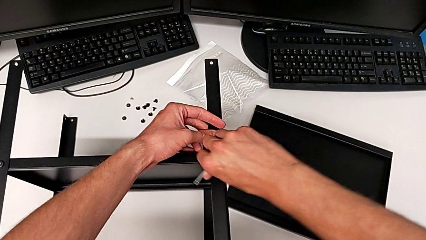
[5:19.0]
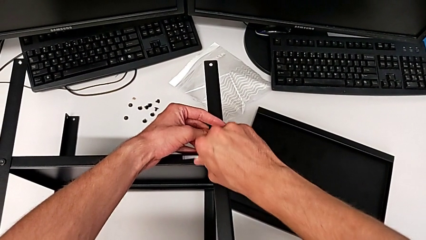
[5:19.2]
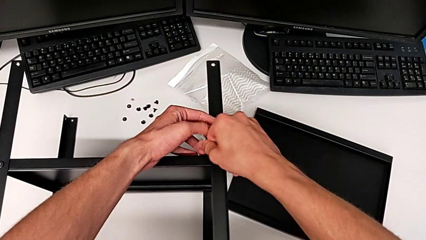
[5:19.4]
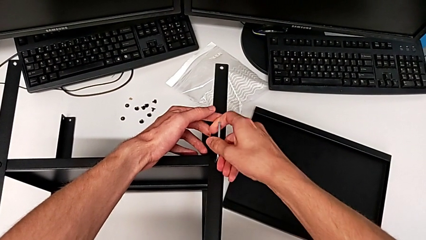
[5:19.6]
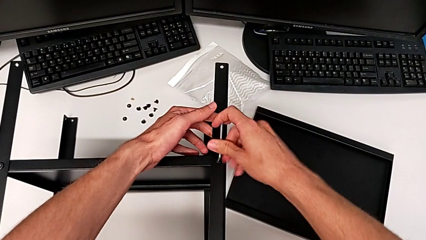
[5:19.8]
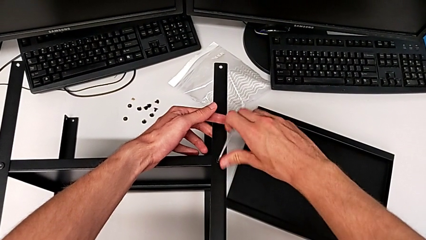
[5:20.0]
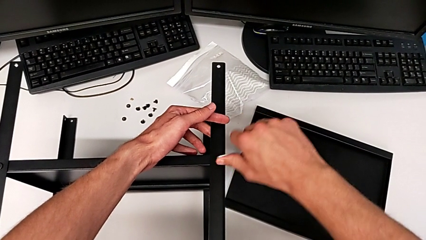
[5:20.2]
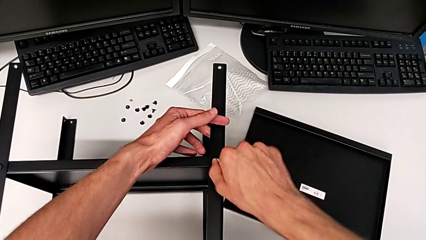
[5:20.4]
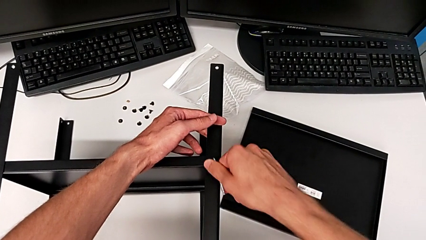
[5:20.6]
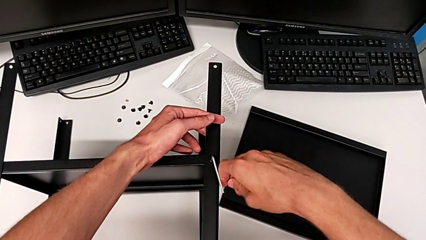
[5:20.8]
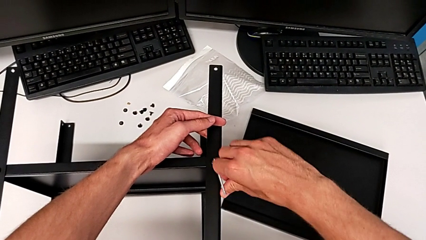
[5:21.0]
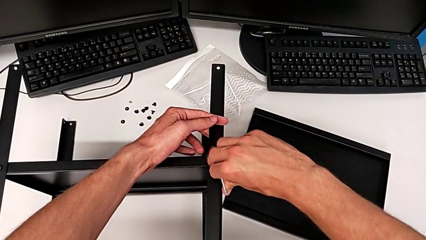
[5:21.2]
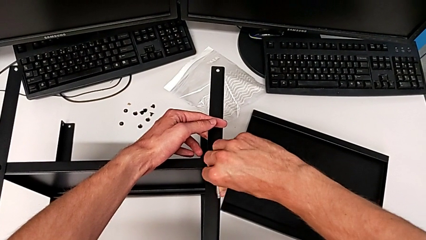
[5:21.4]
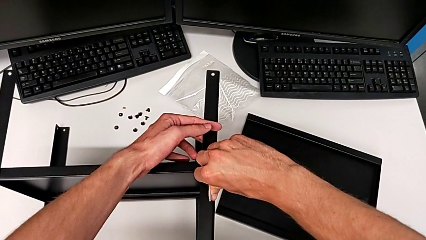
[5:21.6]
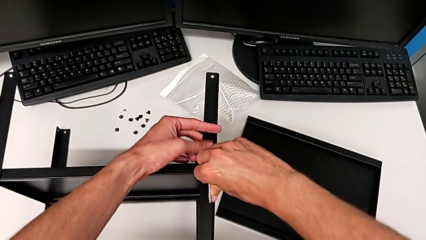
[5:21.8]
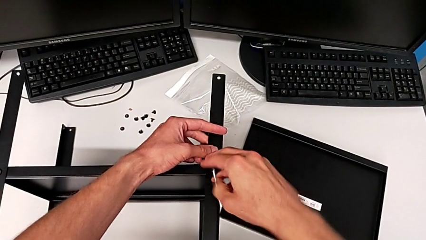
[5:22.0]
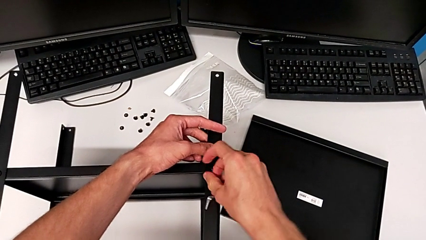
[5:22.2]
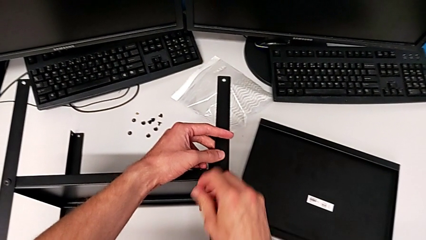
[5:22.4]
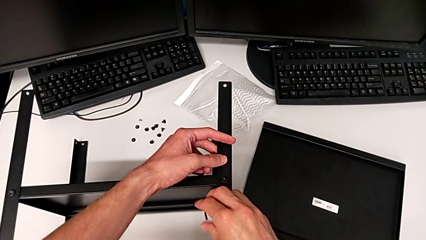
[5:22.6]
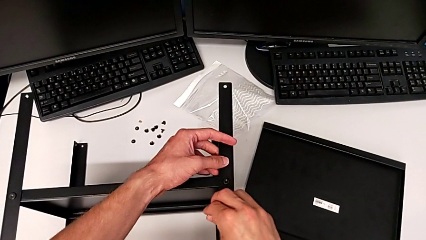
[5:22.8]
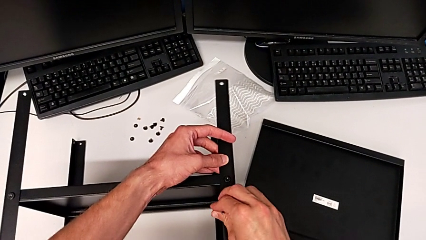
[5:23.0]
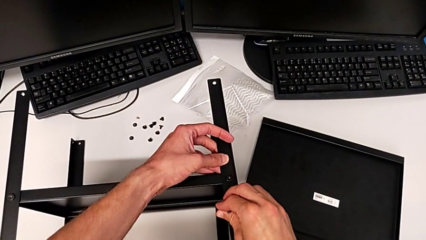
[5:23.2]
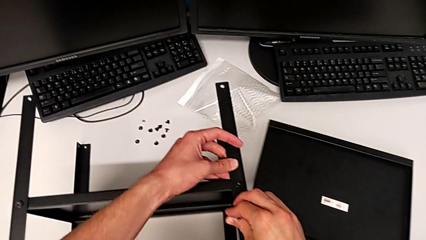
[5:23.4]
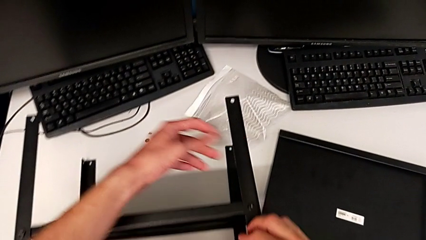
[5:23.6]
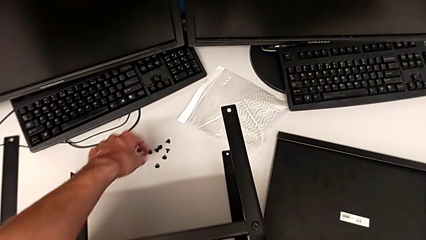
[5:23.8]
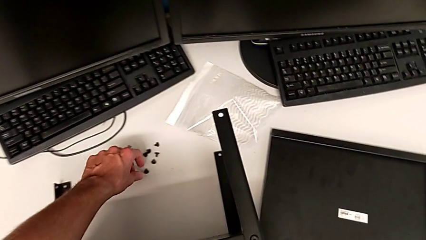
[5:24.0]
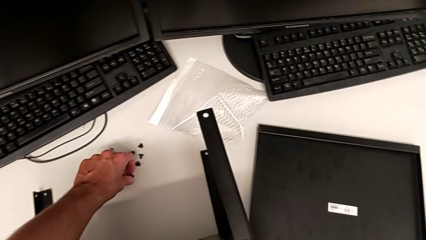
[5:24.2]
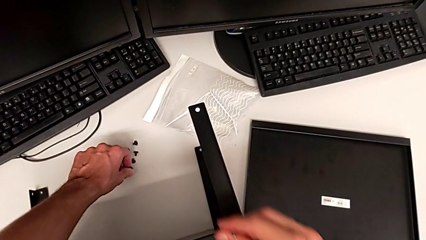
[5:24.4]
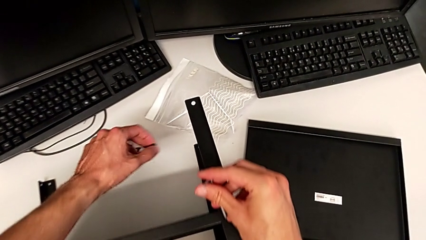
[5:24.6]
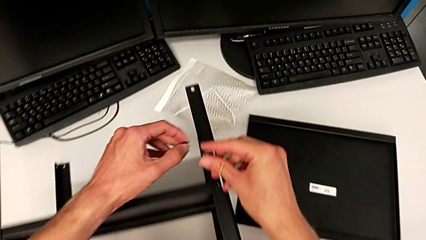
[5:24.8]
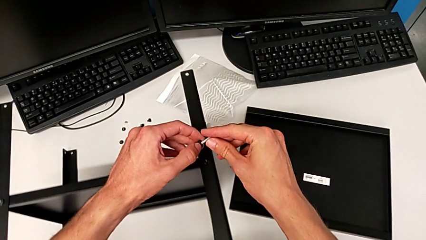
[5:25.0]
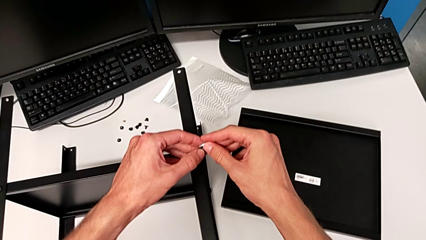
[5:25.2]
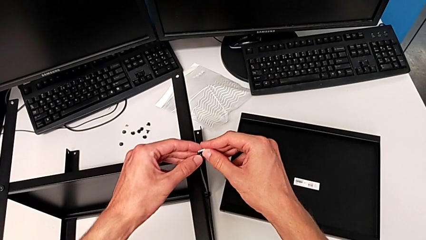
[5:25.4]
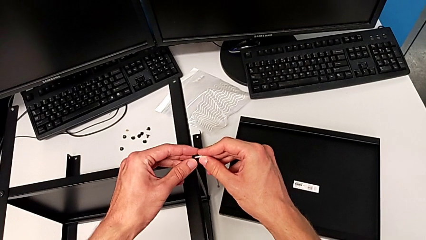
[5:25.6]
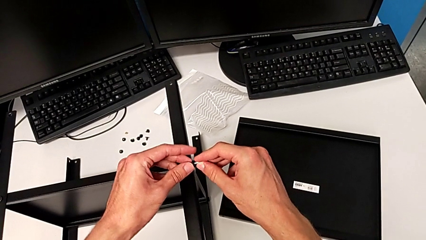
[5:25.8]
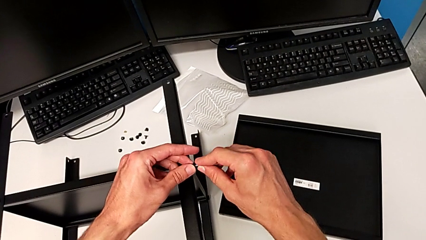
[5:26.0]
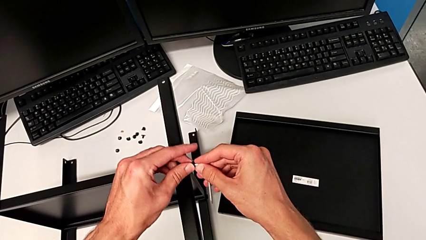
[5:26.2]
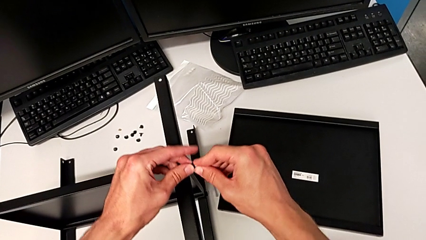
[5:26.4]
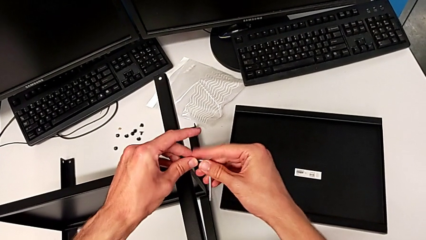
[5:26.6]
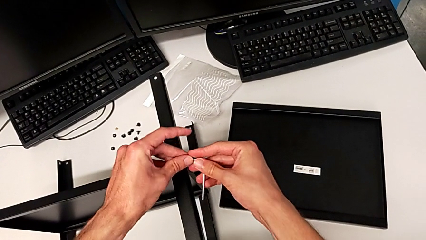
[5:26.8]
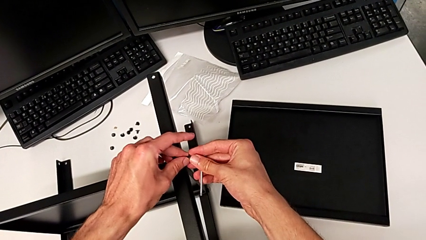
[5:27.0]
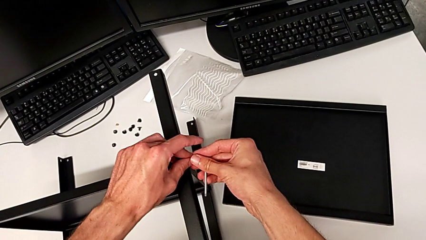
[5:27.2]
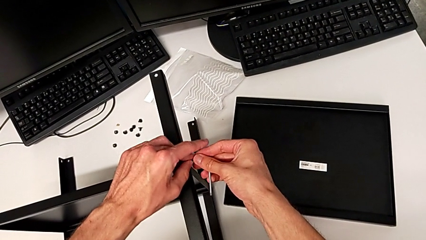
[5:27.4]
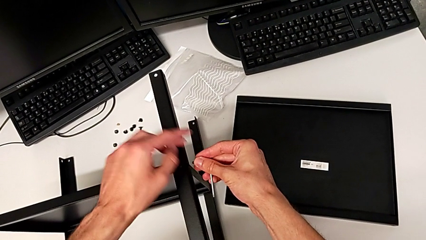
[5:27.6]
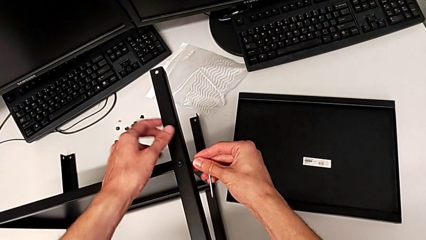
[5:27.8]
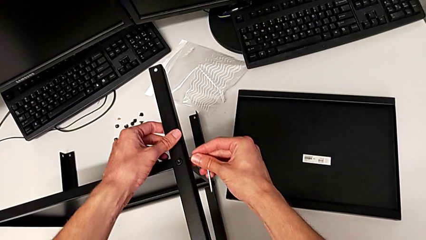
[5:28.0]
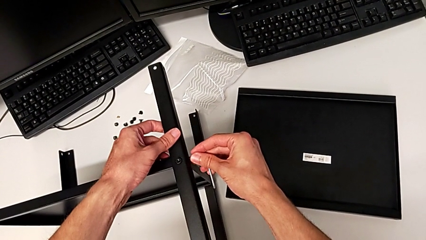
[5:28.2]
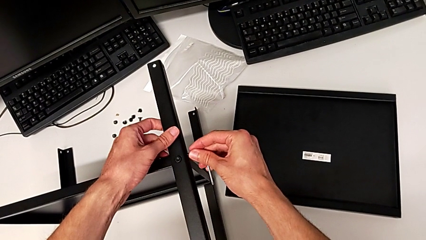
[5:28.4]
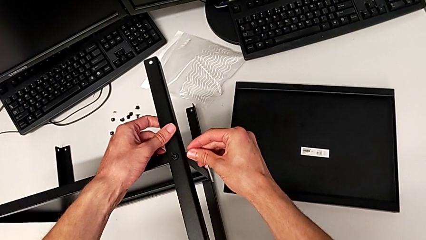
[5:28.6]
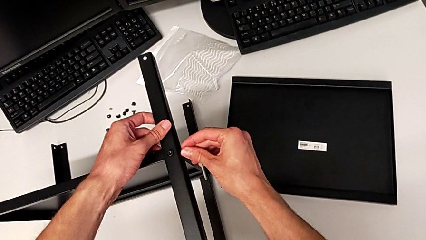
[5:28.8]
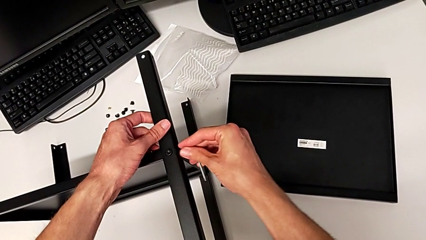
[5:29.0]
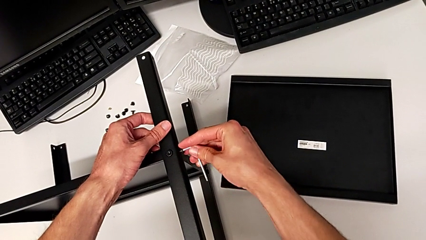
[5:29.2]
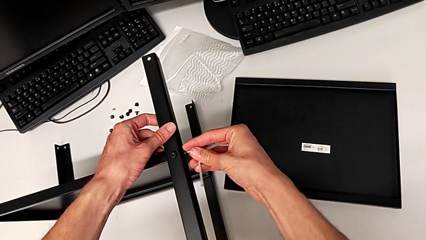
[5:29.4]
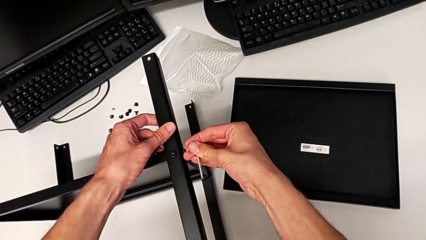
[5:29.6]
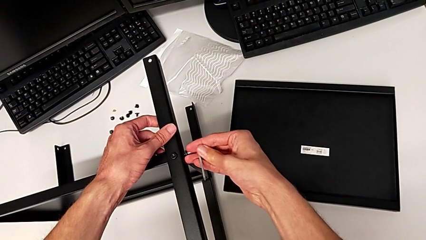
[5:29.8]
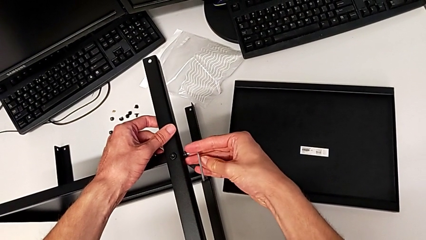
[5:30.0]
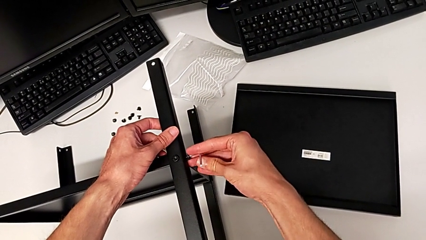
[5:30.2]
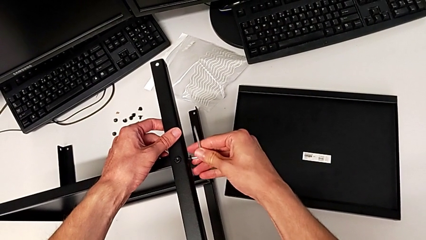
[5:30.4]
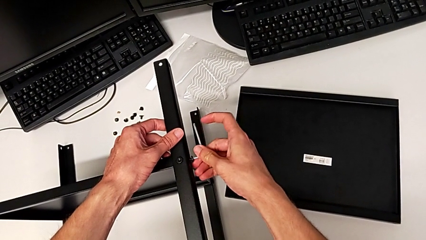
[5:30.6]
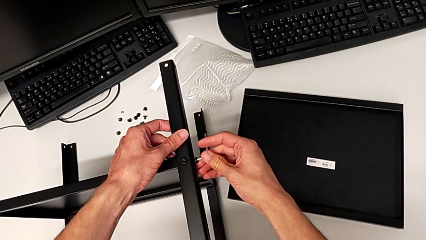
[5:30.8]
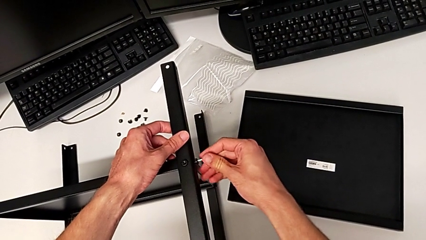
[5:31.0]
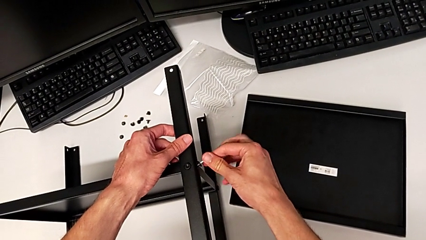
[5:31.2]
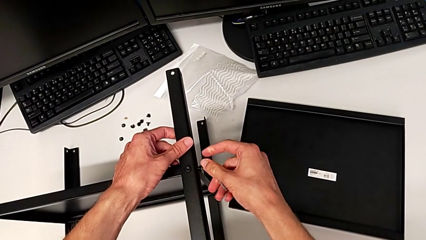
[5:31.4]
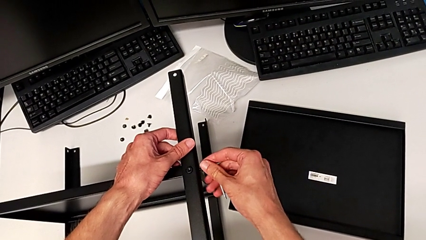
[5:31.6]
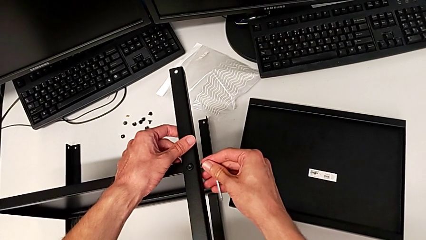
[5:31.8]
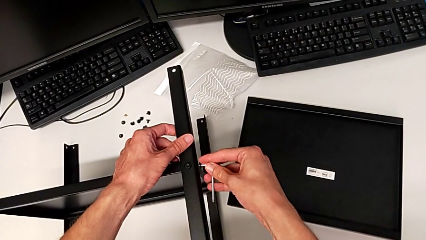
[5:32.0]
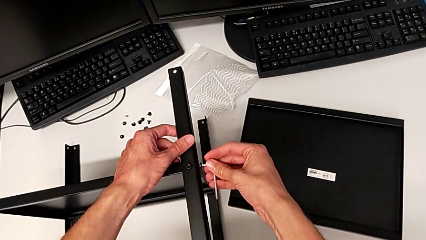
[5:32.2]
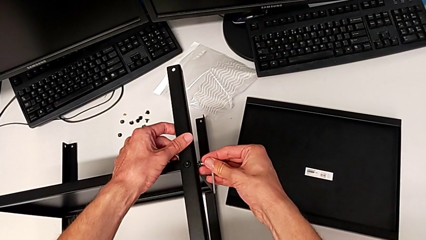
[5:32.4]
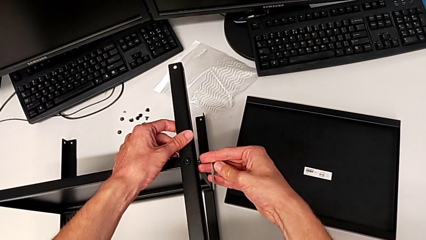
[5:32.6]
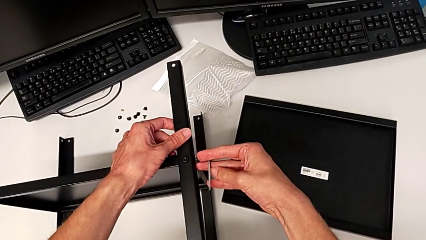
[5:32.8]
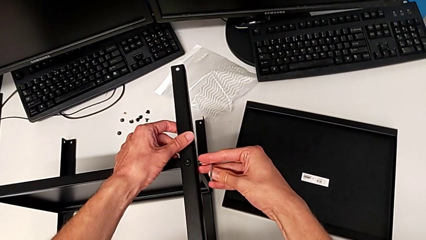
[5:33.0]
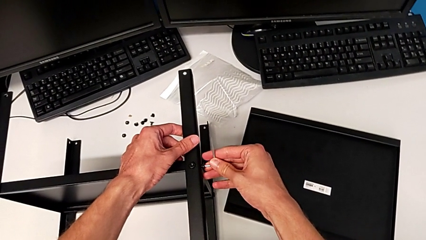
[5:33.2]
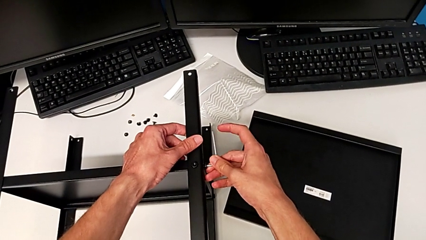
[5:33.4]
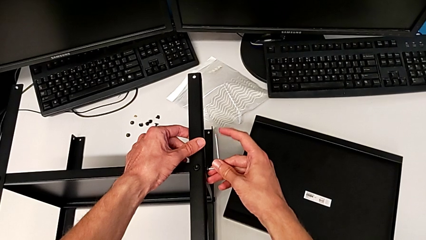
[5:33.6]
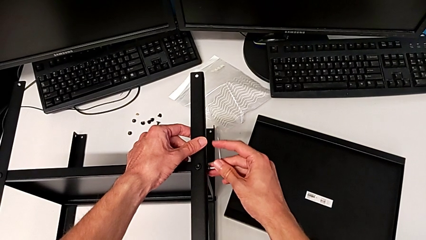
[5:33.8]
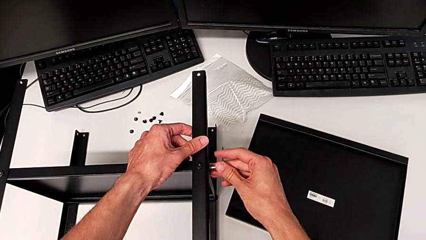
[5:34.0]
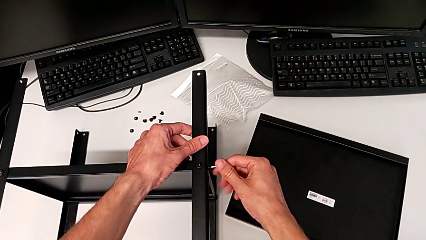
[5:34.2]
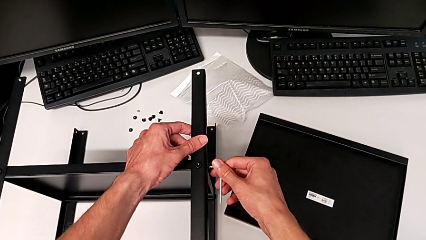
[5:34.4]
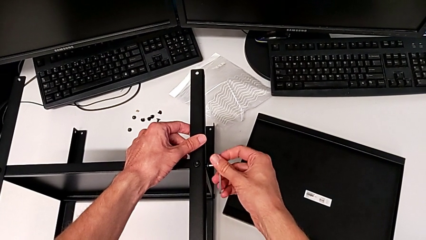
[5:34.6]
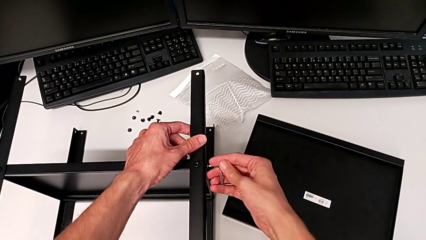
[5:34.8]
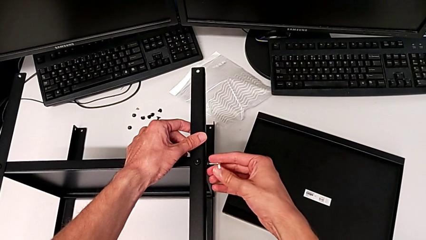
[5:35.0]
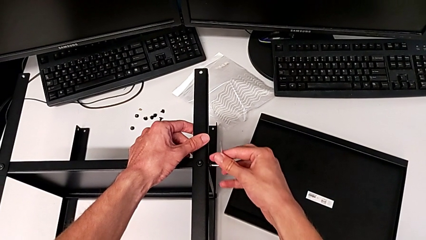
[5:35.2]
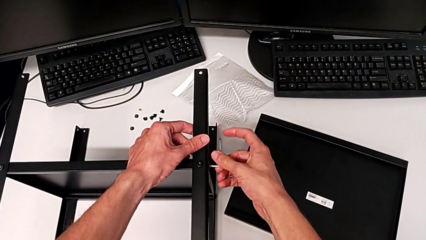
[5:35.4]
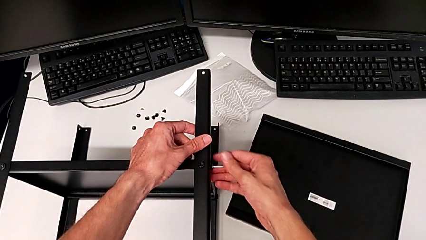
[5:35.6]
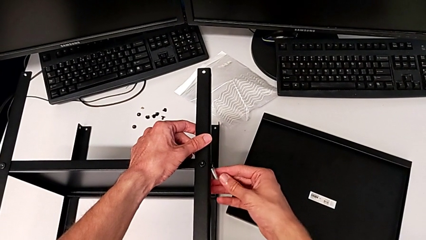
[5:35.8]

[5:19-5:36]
The camera wearer is assembling the fourth leg. They screw the hex socket head, wrongly drop the Allen wrench, grab it, grab the hex socket head, insert the Allen wrench, insert the hex socket head and begin to screw it.
